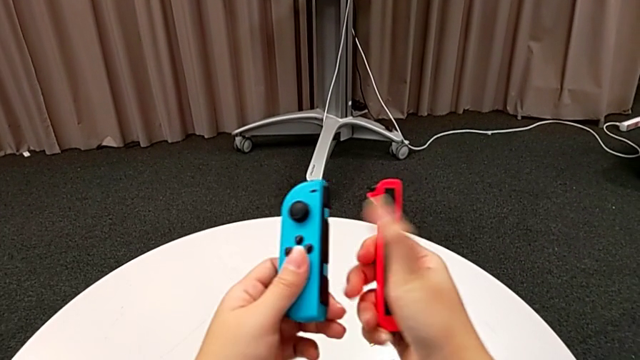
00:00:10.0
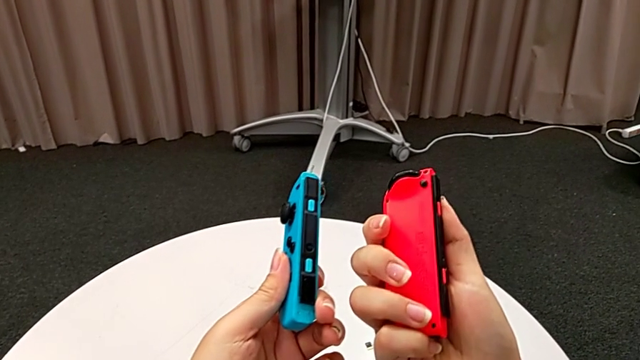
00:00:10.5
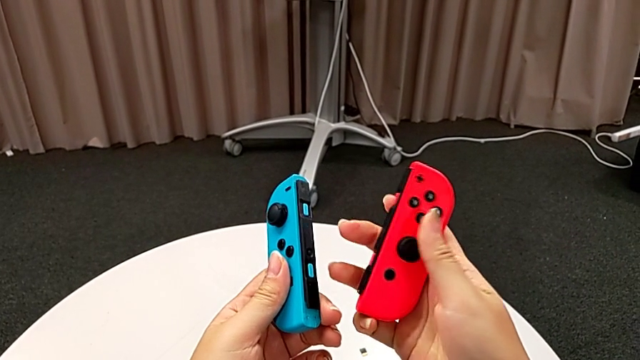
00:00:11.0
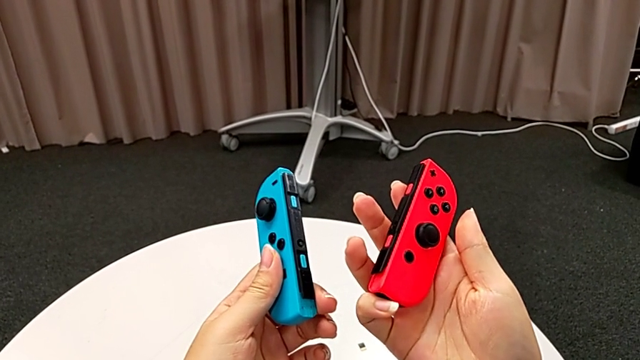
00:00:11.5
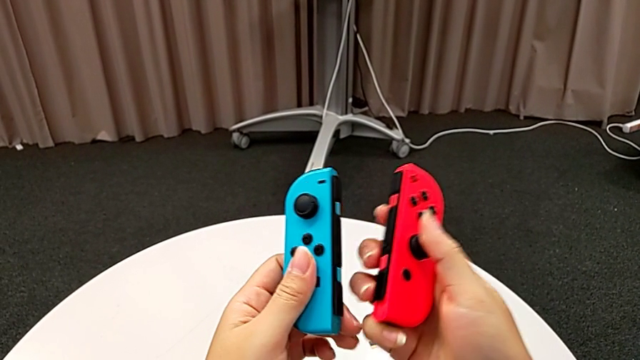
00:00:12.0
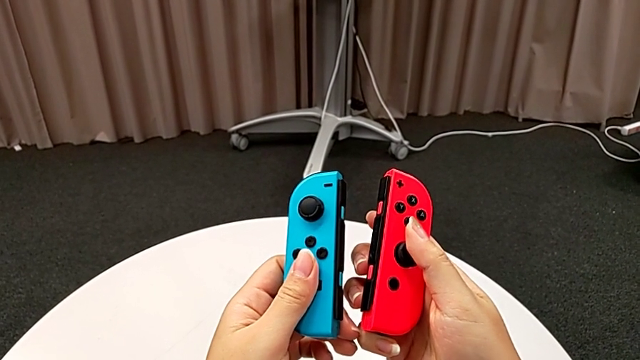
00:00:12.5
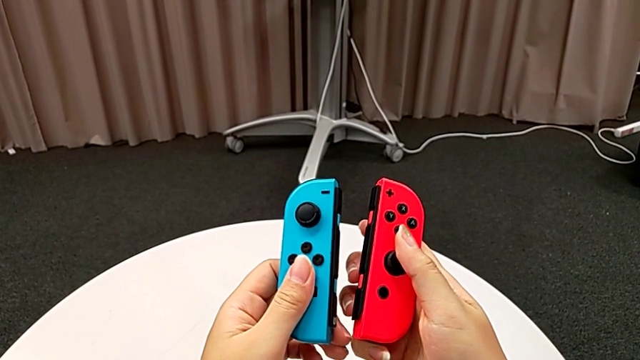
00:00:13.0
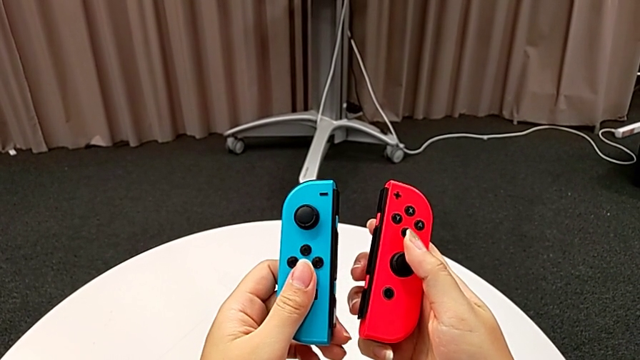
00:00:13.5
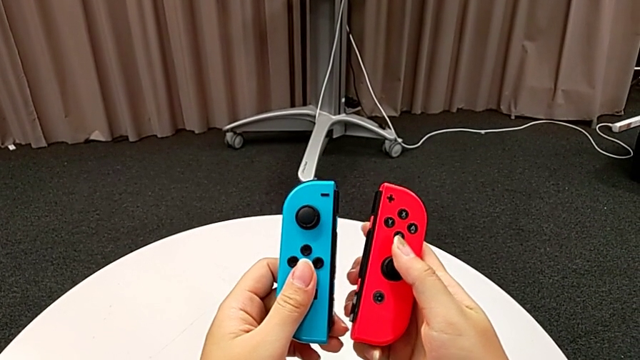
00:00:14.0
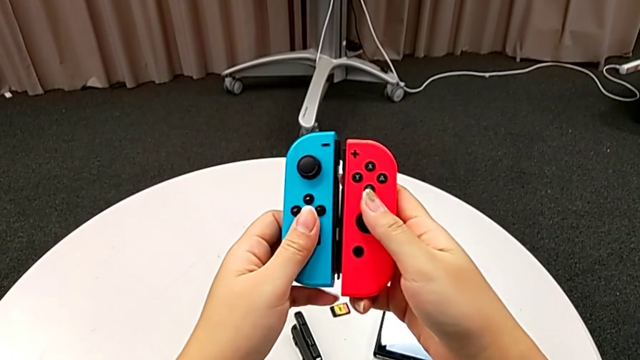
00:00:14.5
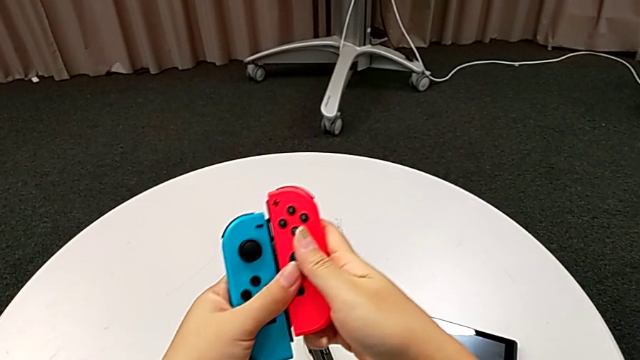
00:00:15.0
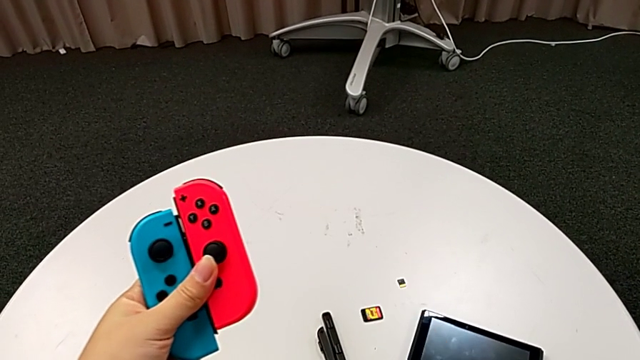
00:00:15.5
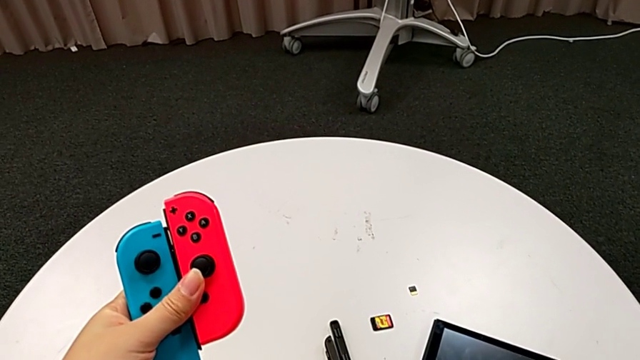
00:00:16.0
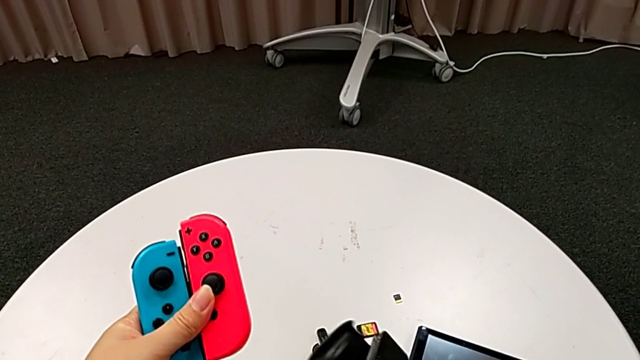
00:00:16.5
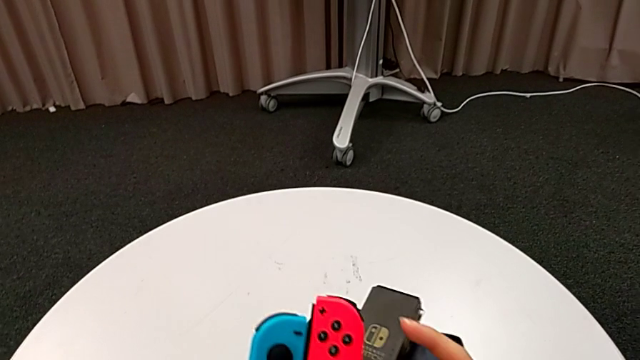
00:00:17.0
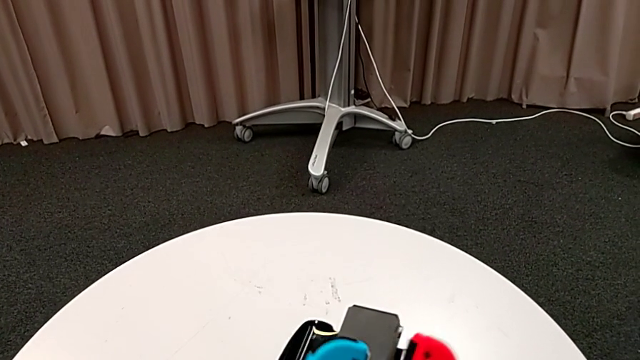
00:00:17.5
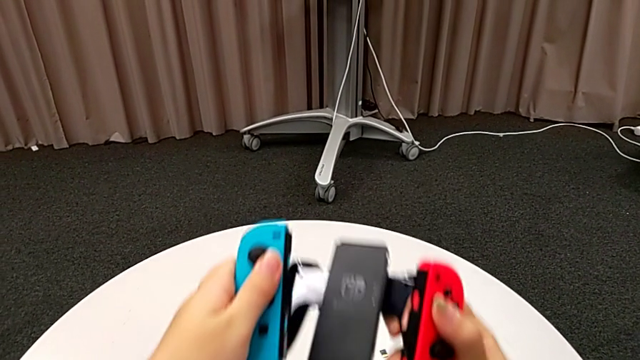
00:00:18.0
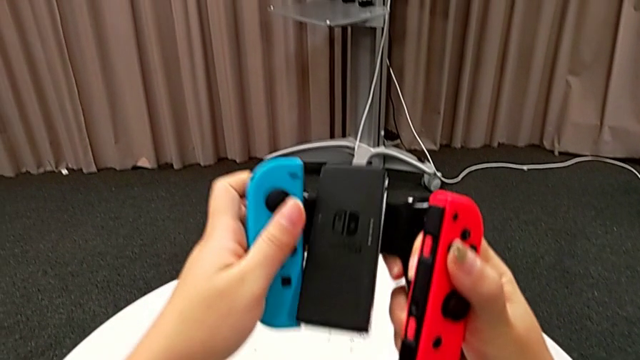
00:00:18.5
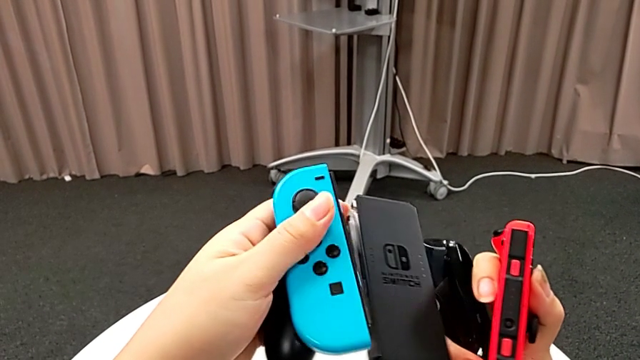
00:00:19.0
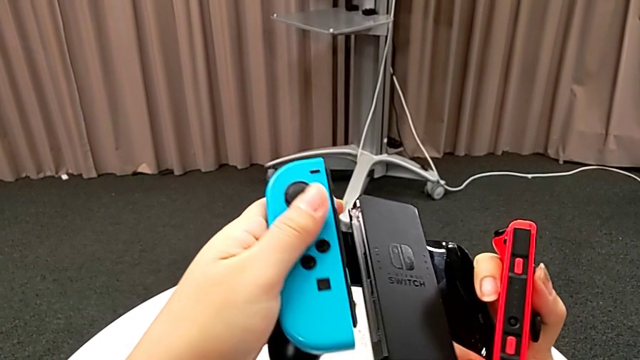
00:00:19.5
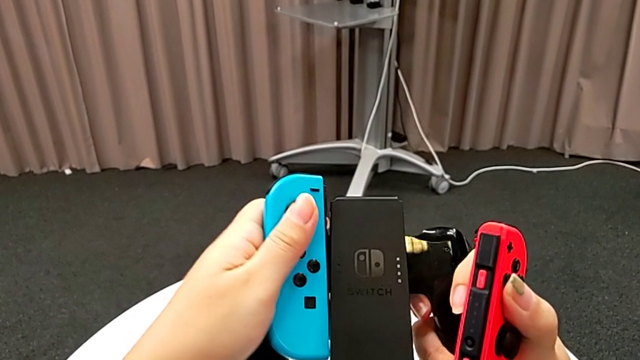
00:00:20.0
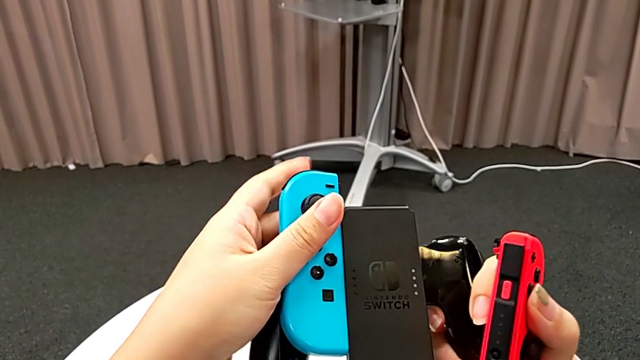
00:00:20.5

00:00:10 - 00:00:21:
The camera wearer is placing the joy-con controllers on the comfort grip. They grab the Joy-Con controller, grab the comfort grip and hold it.

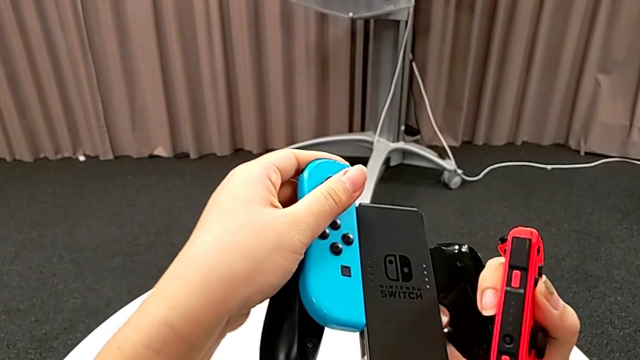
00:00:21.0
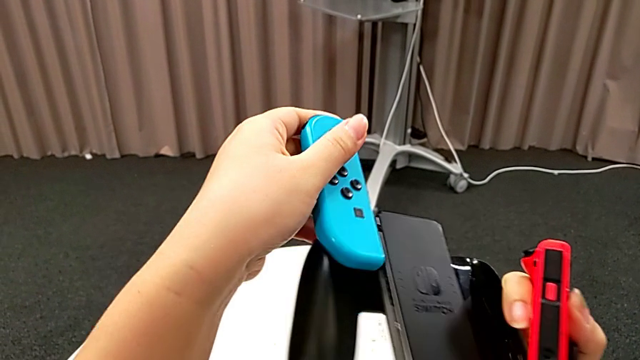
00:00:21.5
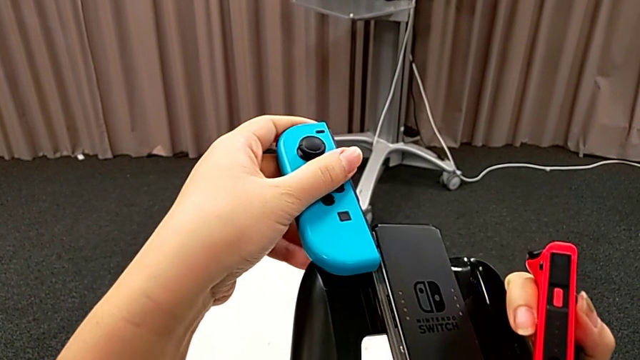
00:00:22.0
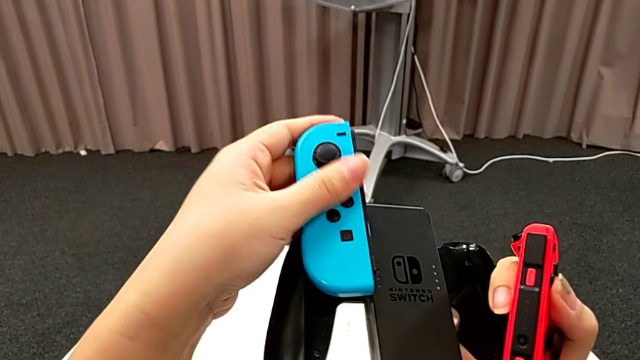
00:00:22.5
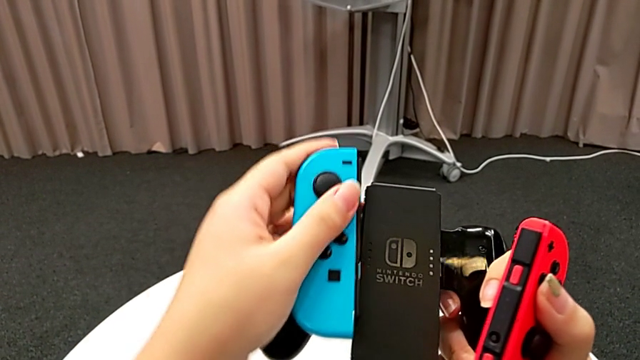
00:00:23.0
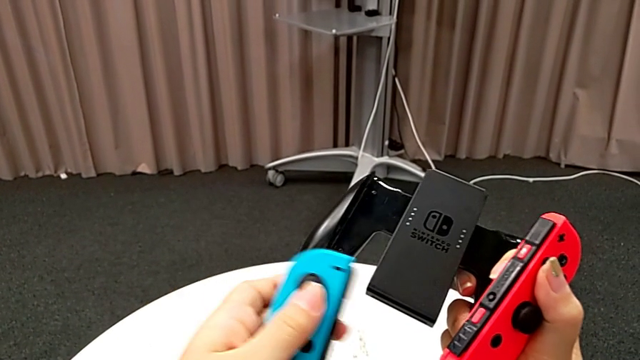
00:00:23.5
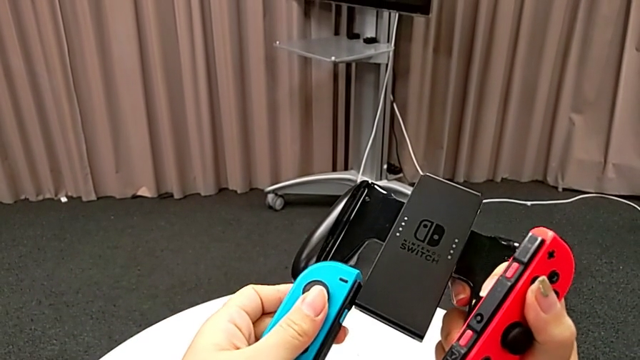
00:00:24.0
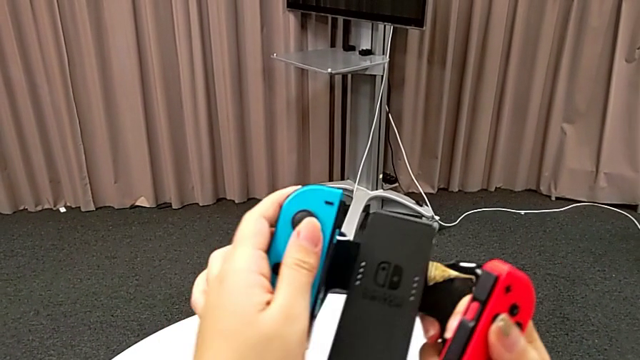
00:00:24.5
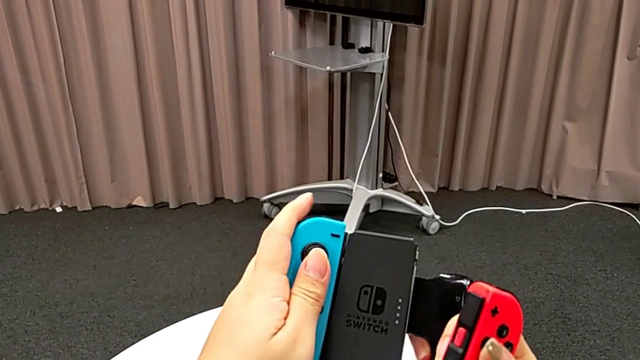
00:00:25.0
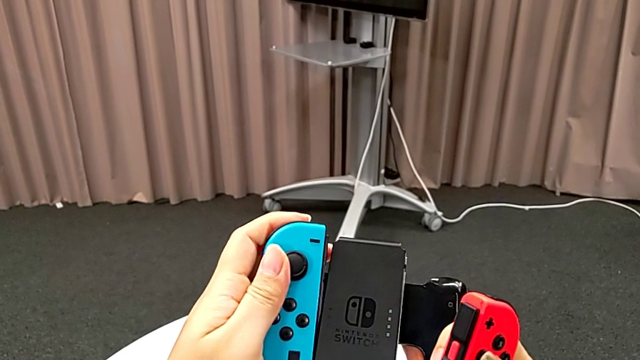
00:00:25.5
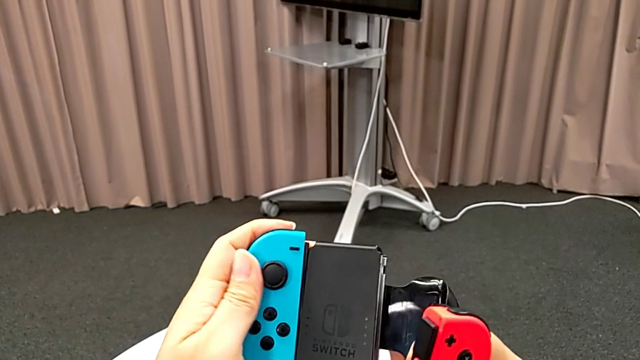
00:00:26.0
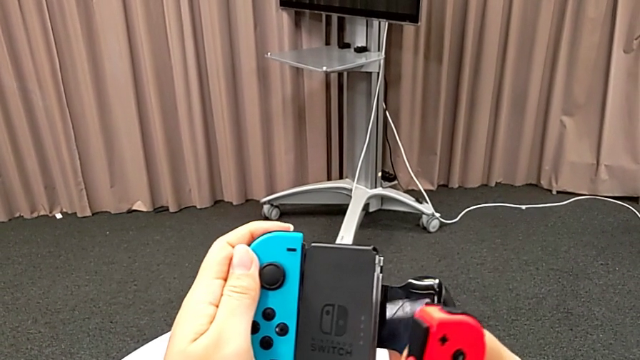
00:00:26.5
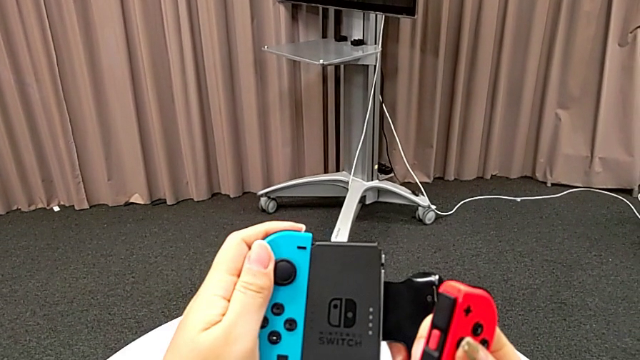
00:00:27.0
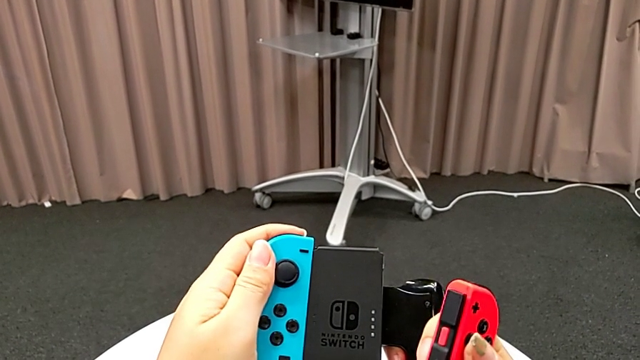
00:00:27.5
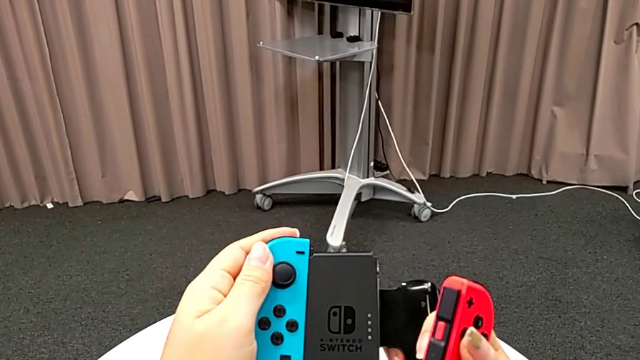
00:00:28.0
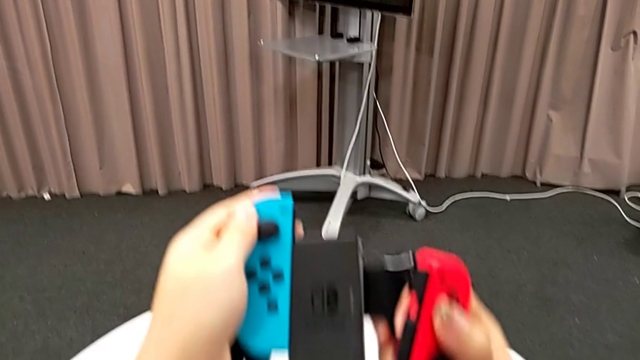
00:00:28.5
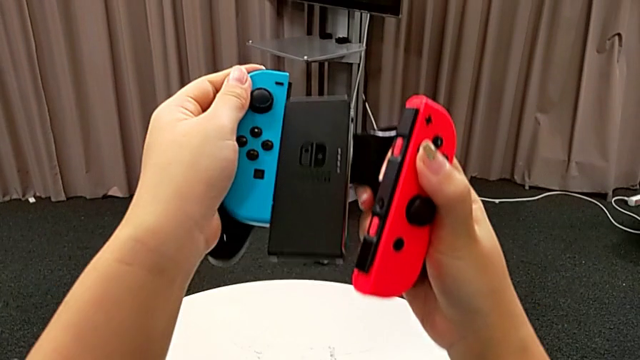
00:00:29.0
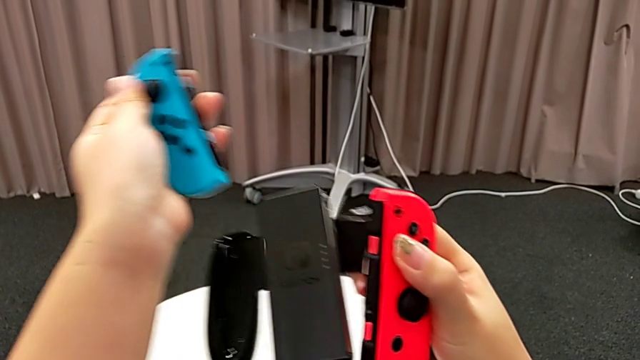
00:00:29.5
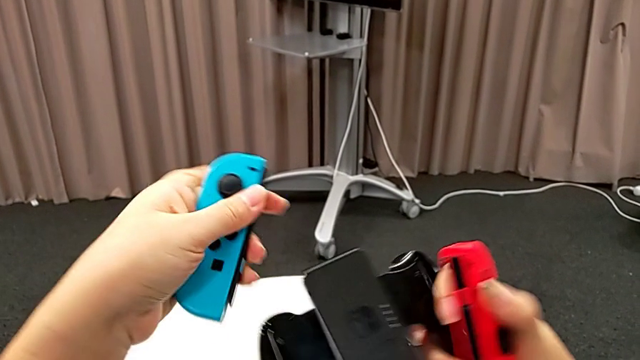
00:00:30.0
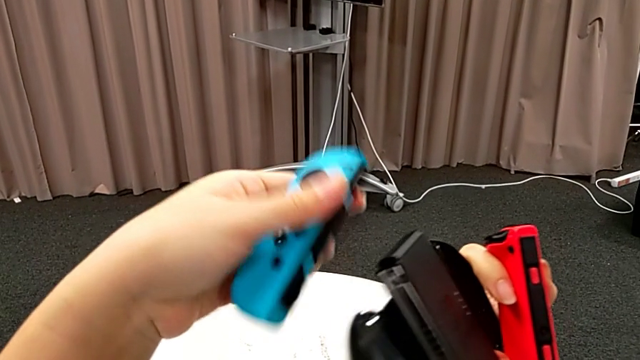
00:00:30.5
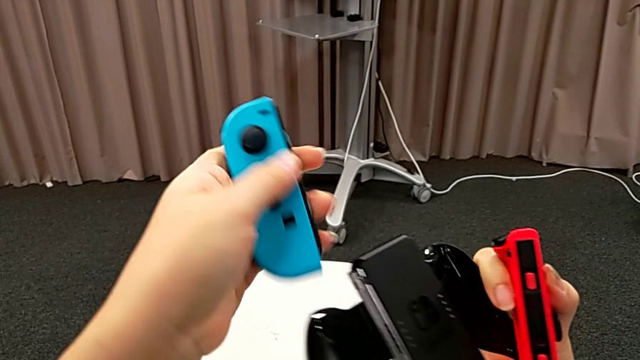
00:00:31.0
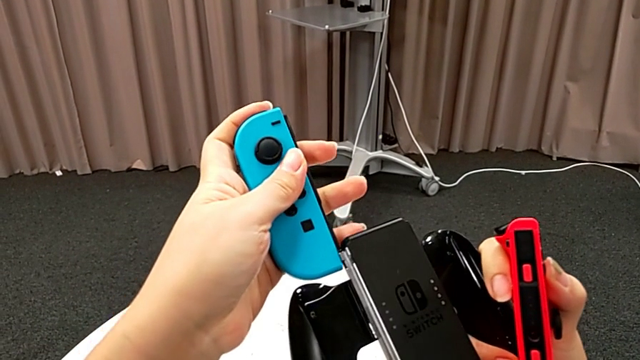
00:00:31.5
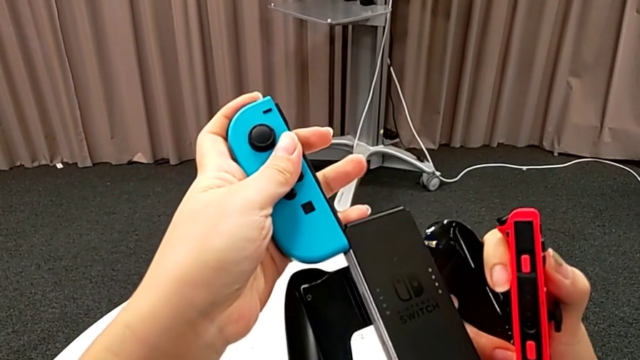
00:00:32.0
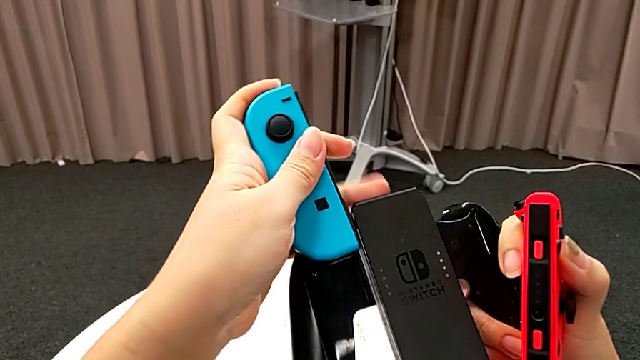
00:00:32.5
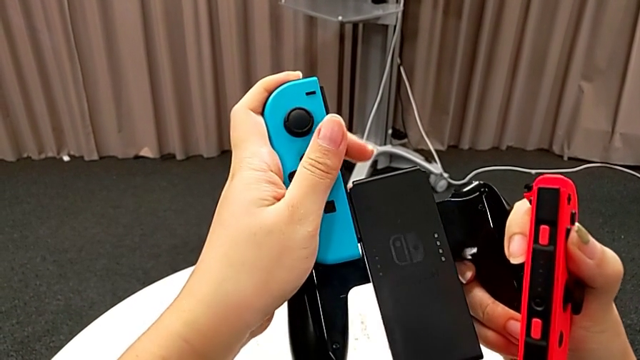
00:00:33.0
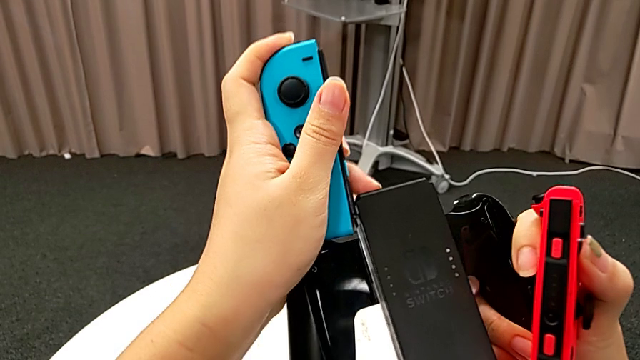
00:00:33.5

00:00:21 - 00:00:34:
The camera wearer is placing the joy-con controllers on the comfort grip. They wrongly slide the blue Joy-Con controller, place it on the bottom of the comfort grip and insert it, trying to insert it through the middle. They withdraw it and wrongly place it.
